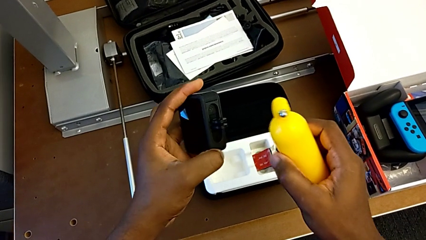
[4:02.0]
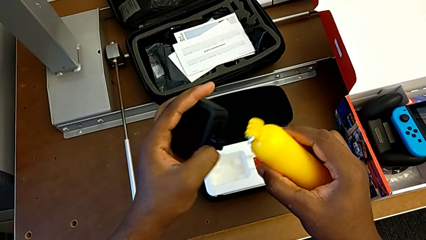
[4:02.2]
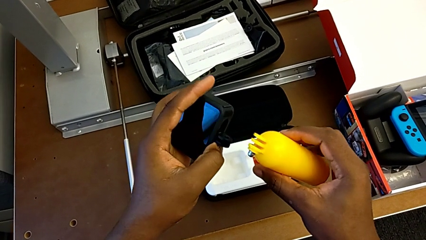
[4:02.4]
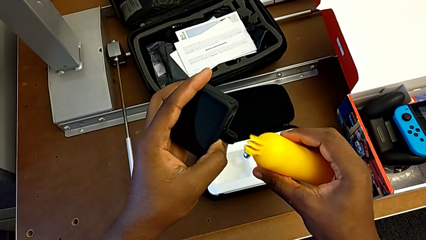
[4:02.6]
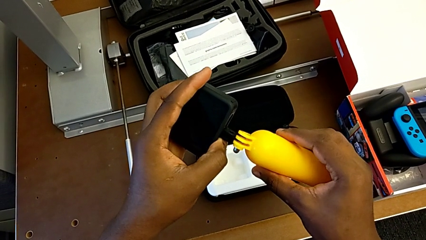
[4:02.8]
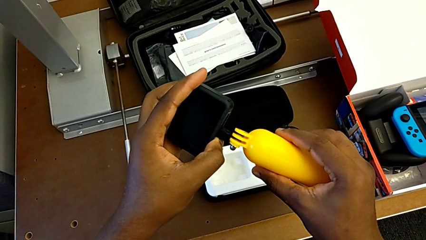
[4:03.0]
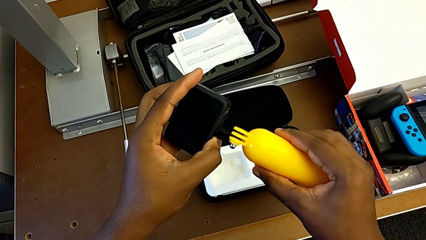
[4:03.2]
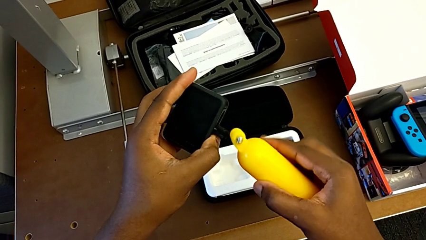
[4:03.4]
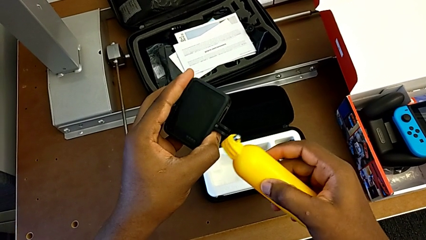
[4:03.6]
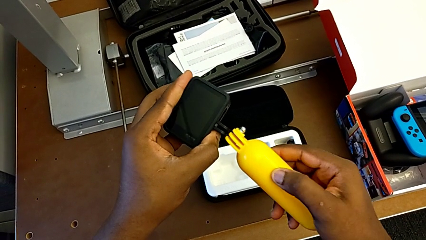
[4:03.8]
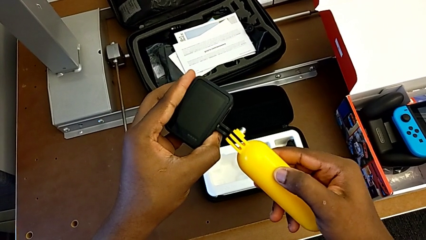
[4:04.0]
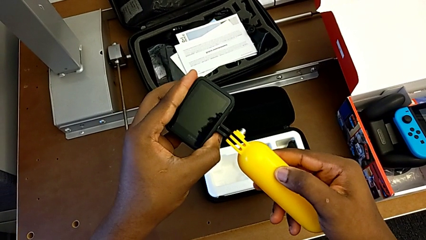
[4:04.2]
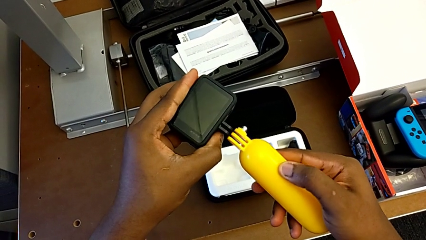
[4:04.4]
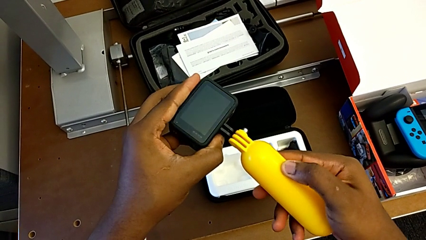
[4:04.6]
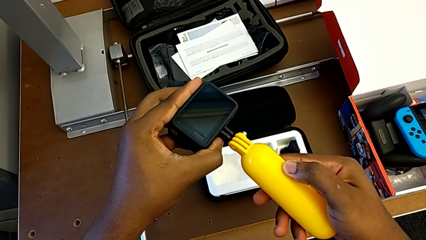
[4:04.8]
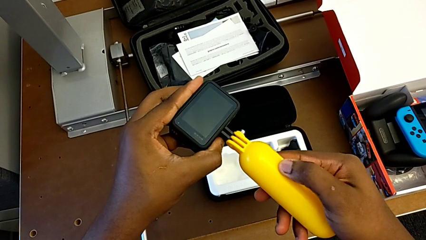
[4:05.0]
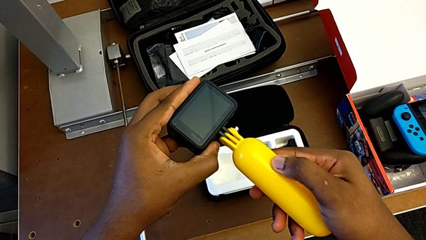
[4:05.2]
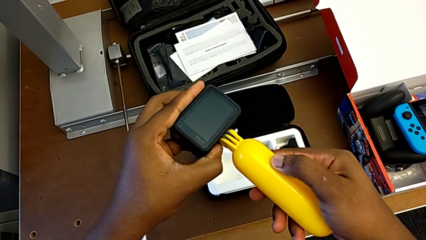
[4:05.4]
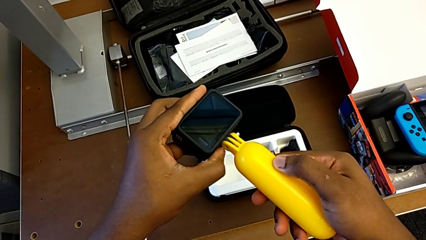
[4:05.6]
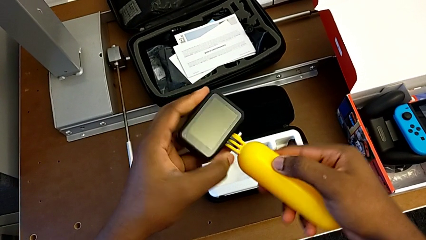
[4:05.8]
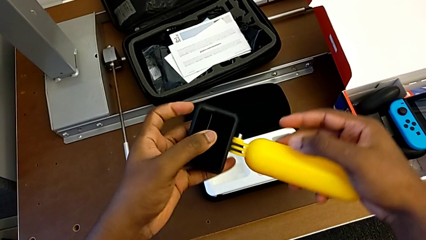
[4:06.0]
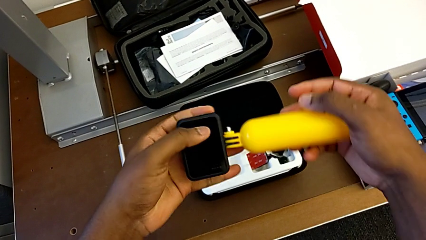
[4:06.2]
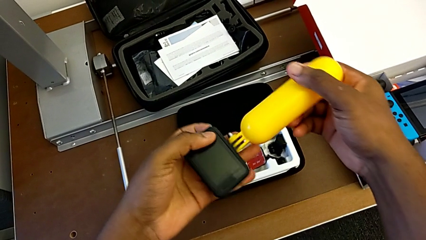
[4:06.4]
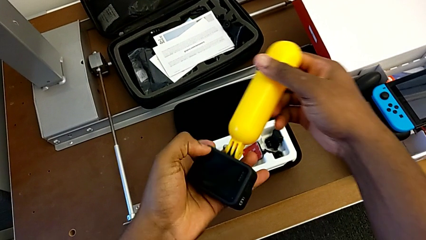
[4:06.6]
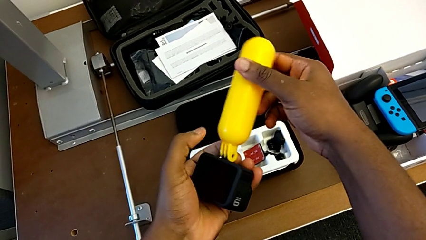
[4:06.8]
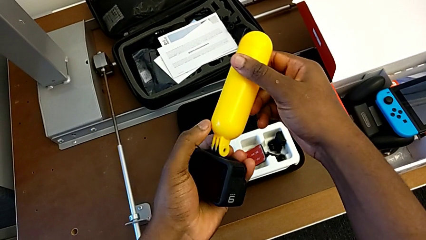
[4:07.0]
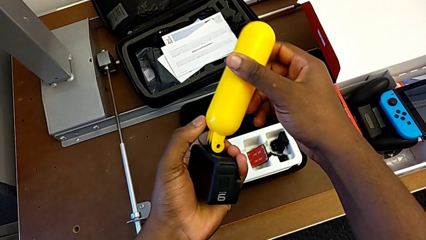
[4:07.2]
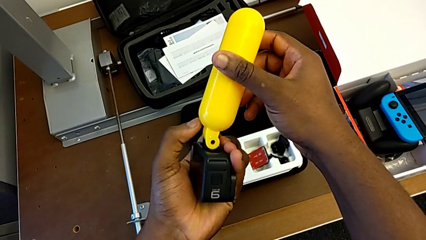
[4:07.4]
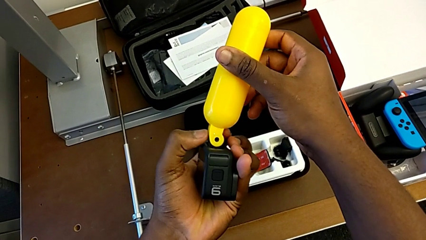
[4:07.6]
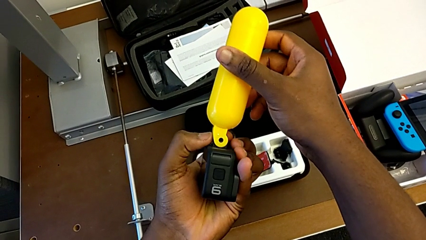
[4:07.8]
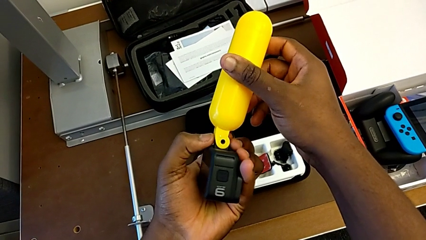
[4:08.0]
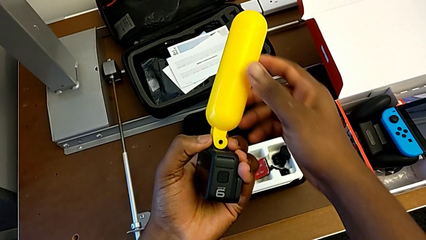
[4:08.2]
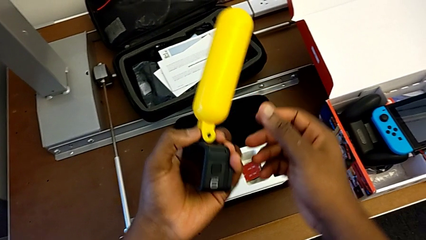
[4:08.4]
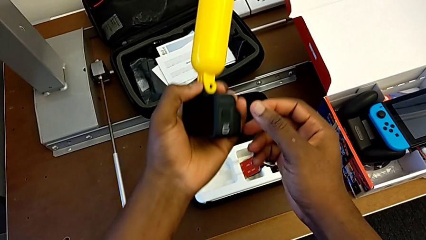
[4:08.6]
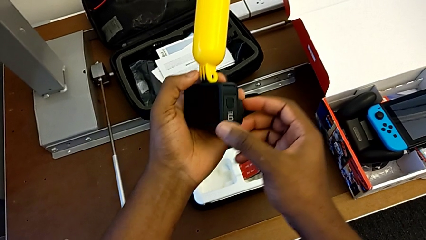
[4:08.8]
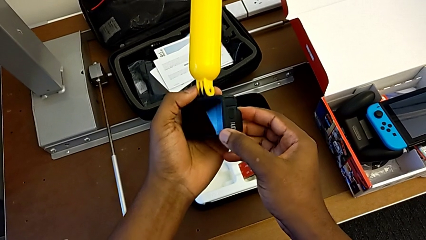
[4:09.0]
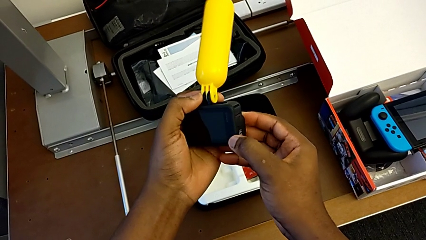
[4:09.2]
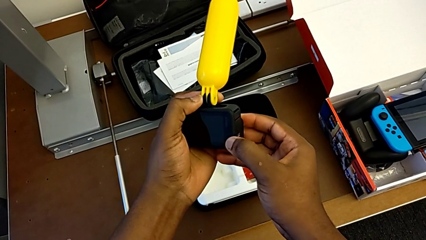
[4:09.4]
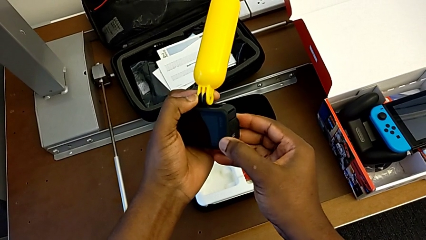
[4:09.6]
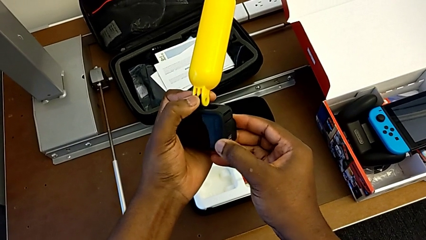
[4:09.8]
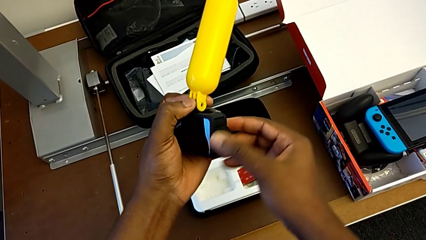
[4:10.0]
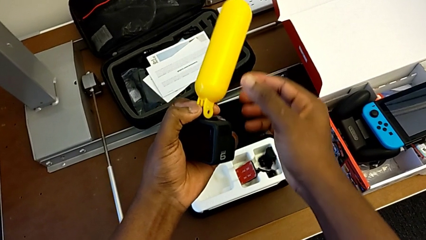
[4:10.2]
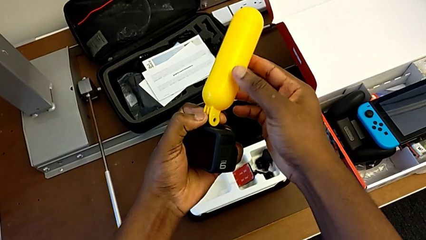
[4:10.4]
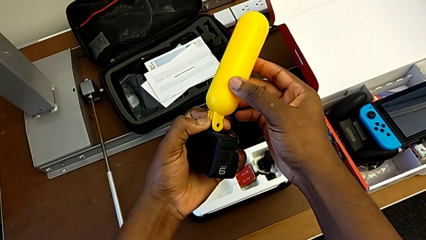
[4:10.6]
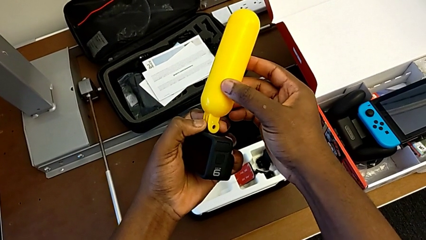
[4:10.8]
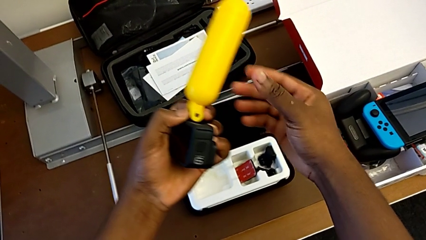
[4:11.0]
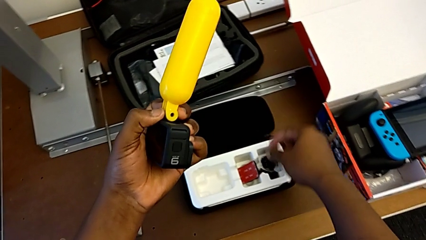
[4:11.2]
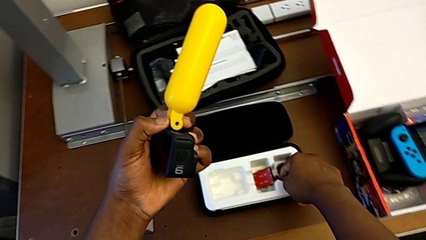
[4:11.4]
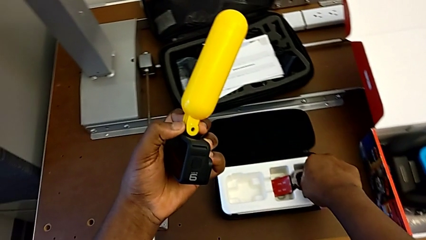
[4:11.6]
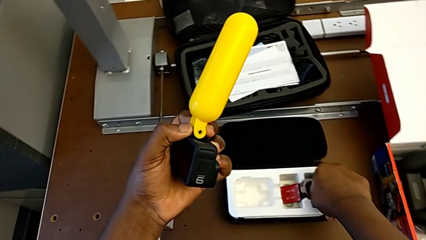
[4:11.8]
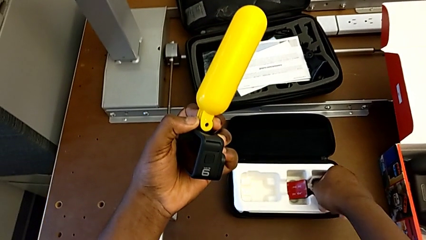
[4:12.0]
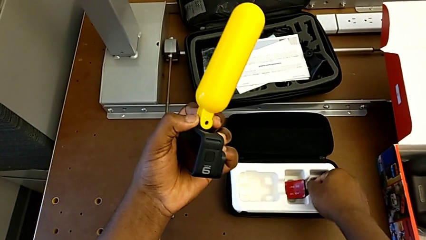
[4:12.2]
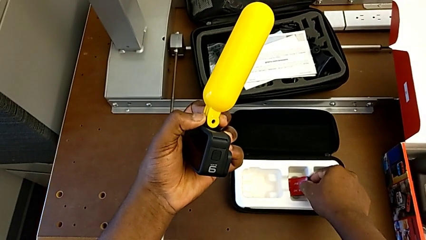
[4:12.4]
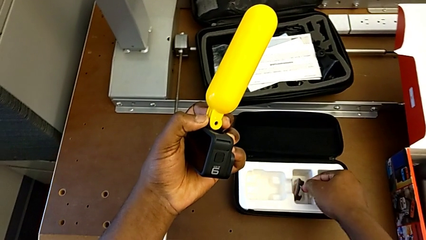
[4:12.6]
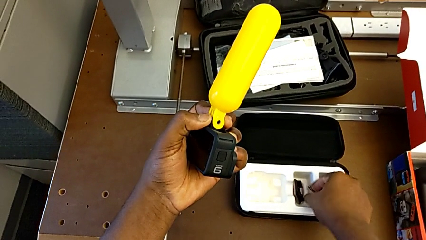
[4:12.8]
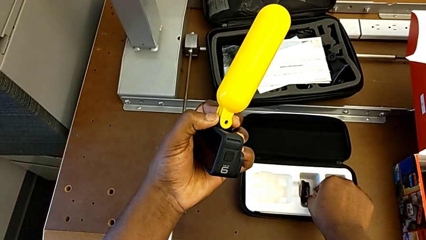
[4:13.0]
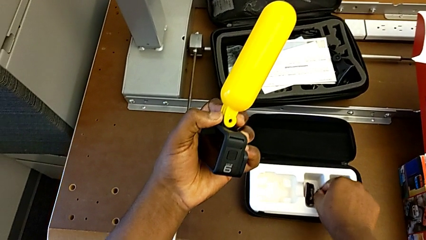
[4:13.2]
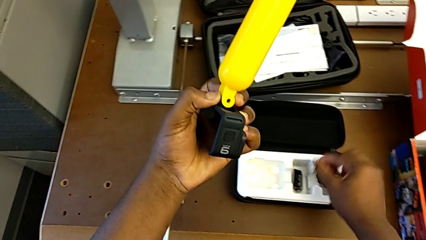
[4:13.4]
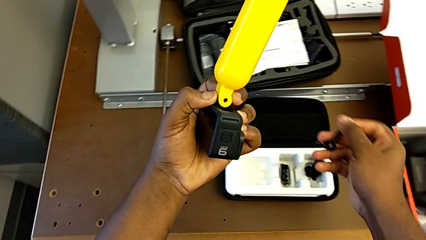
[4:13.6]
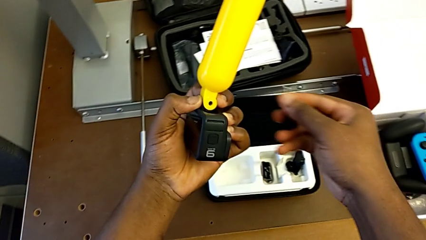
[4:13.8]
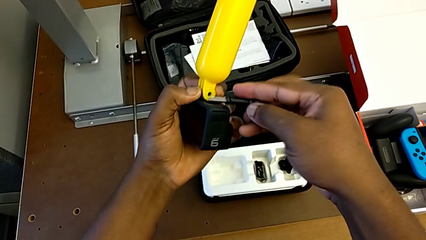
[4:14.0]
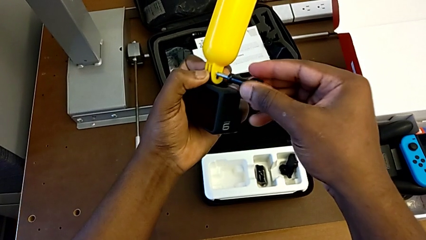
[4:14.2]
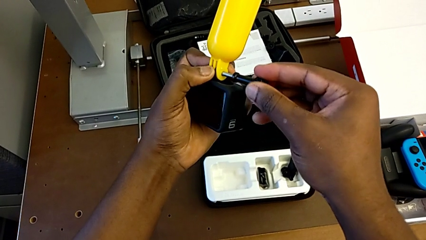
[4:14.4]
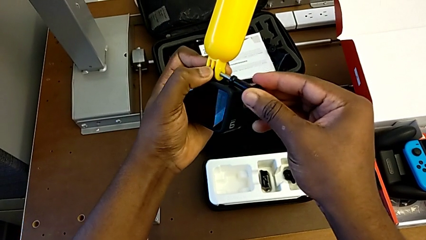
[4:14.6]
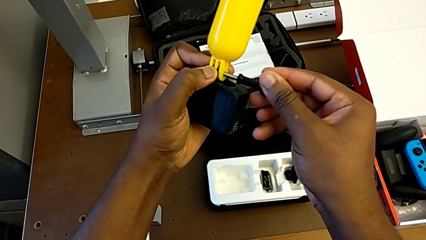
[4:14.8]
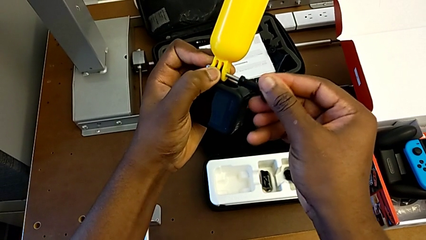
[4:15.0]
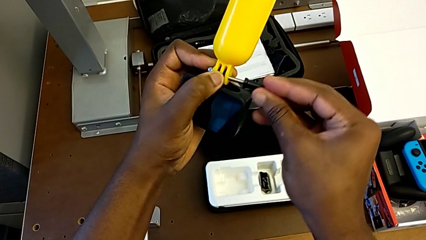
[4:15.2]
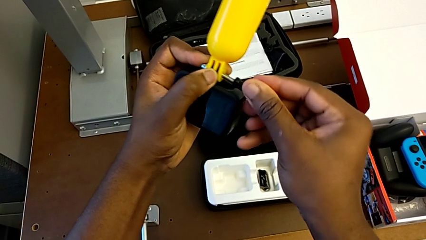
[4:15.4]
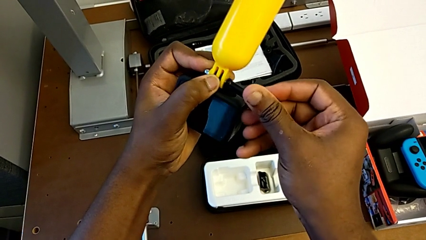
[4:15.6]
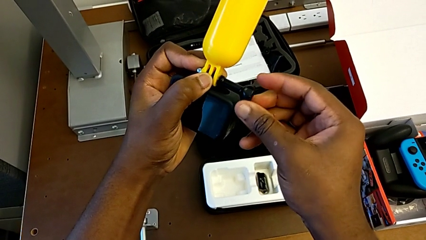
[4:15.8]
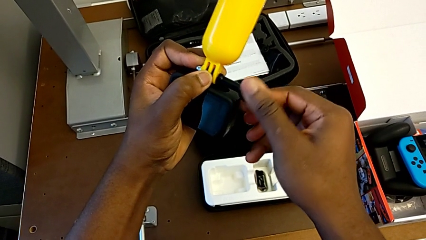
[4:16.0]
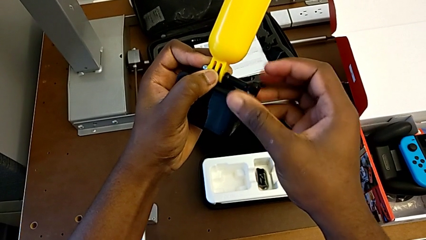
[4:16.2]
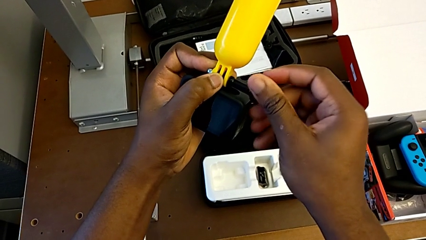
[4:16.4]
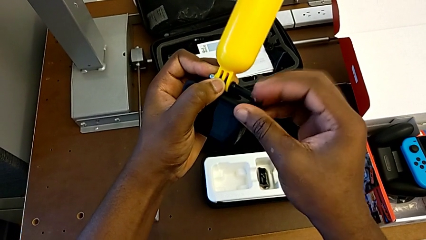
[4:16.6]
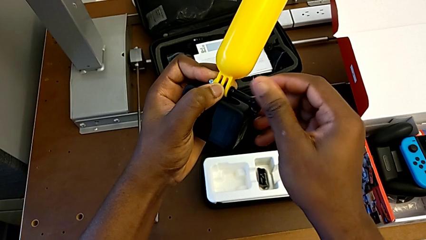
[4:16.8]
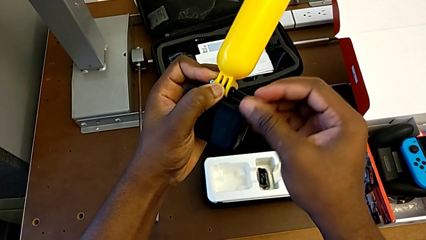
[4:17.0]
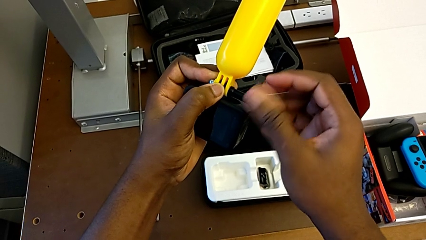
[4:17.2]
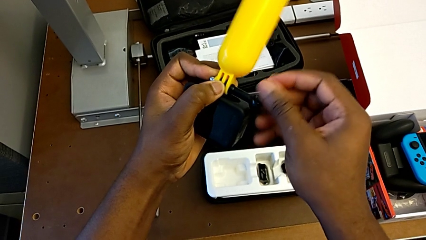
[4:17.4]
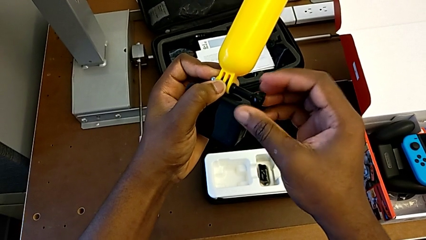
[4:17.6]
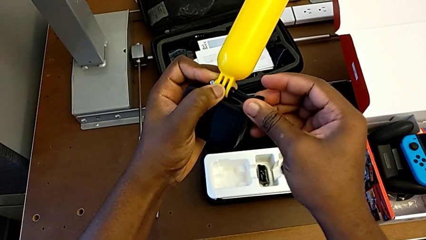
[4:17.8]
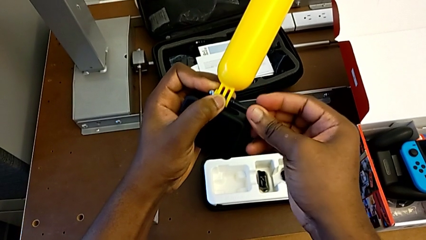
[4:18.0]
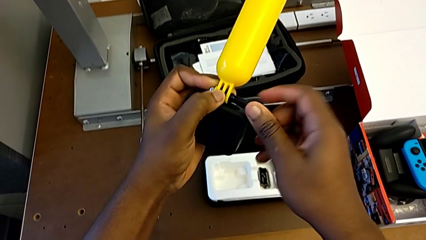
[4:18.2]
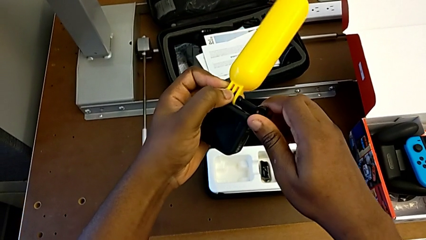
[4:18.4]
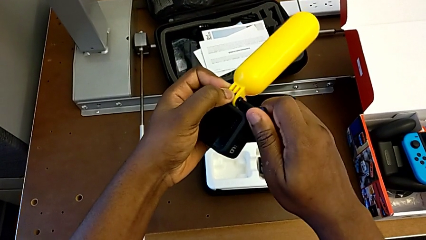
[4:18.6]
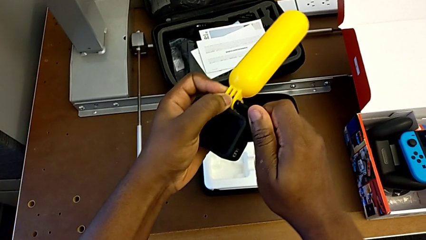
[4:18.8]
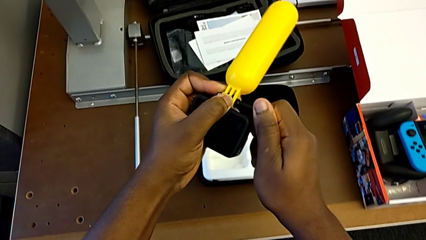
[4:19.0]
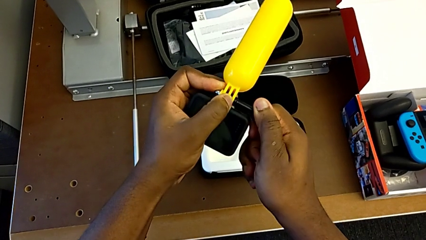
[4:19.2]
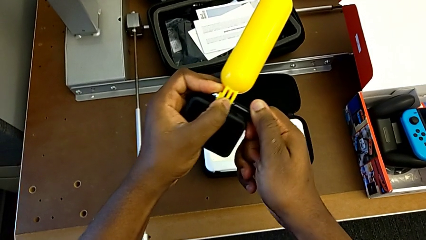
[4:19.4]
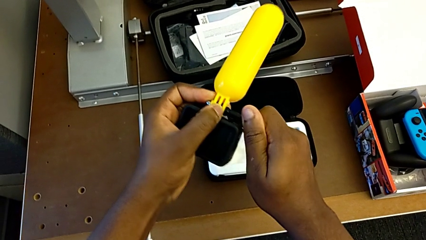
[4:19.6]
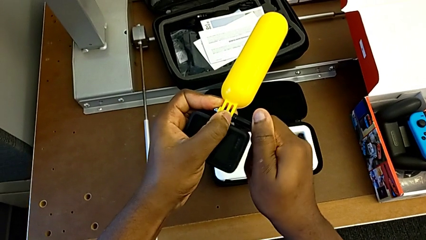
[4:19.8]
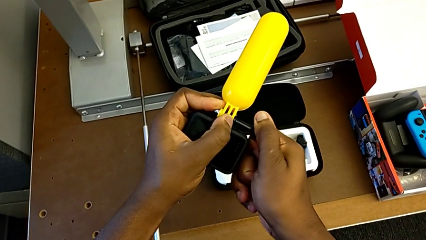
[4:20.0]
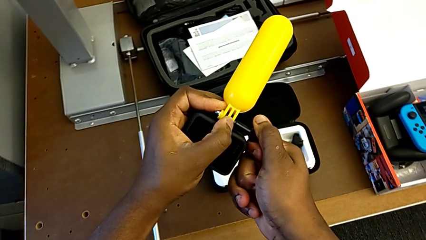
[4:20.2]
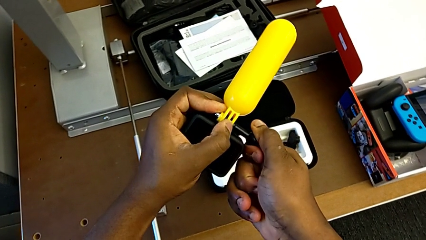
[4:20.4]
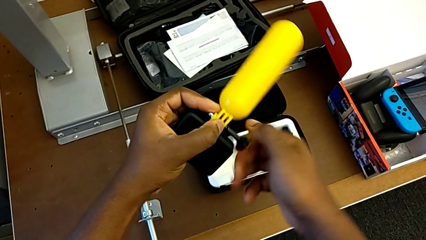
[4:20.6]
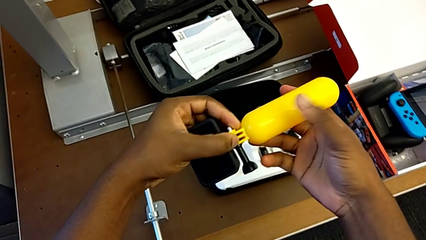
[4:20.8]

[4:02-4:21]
The camera wearer is putting the tripod on the GoPro. They insert the handheld grip, insert the screw and screw the handheld grip.
